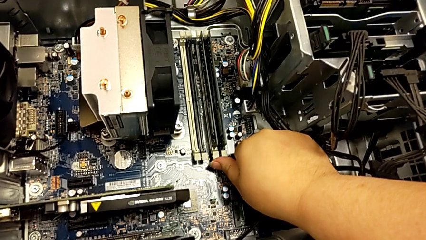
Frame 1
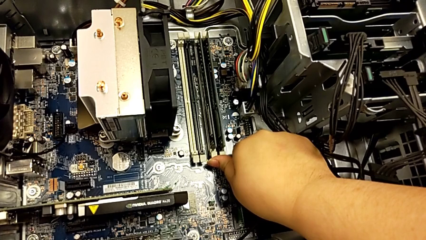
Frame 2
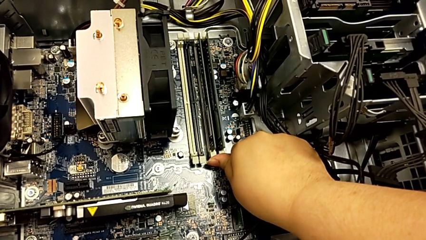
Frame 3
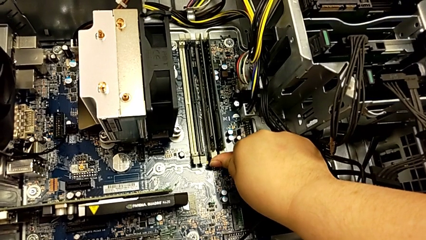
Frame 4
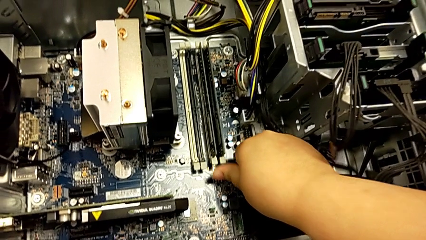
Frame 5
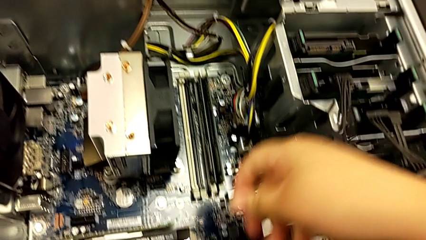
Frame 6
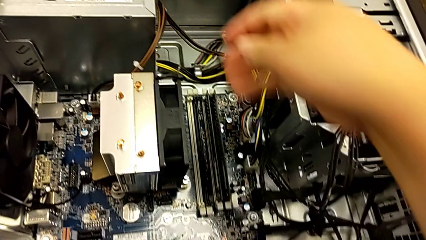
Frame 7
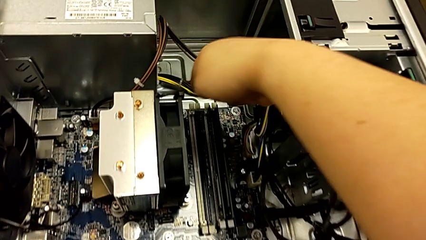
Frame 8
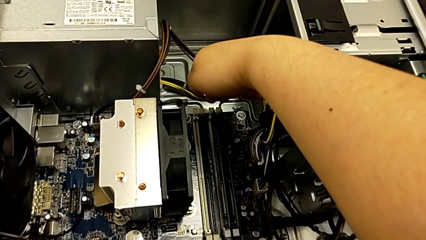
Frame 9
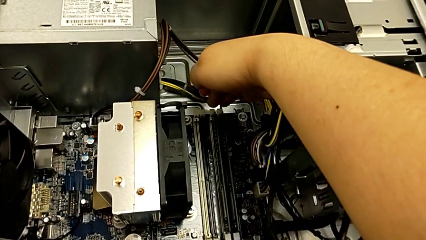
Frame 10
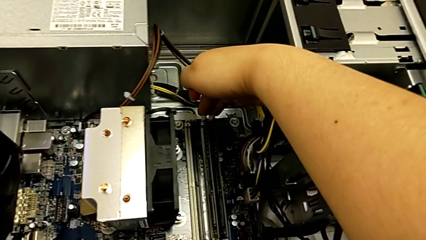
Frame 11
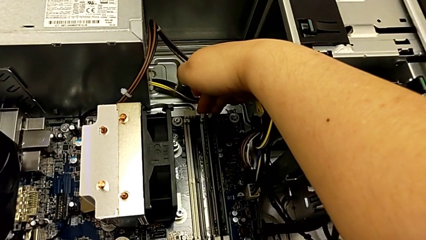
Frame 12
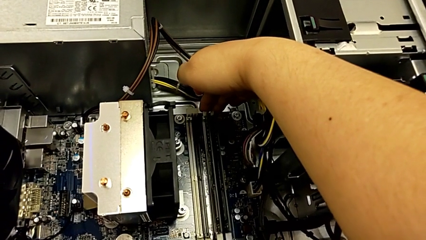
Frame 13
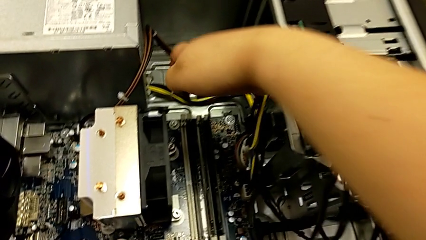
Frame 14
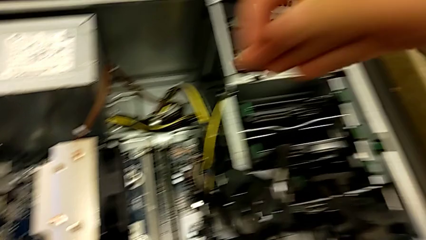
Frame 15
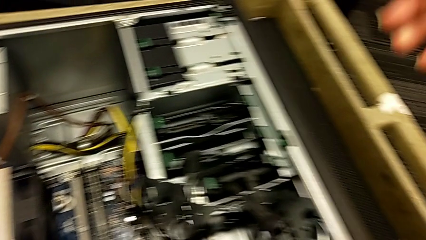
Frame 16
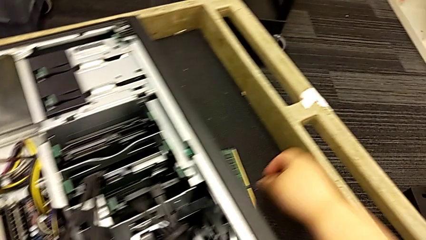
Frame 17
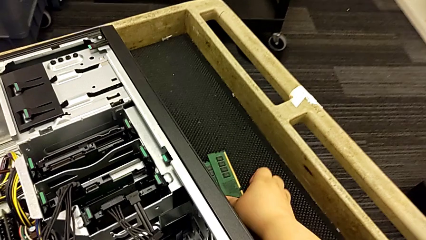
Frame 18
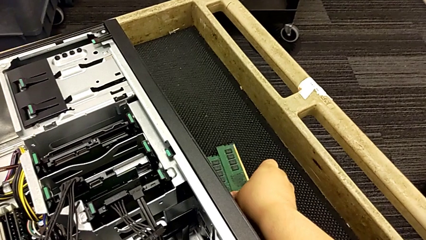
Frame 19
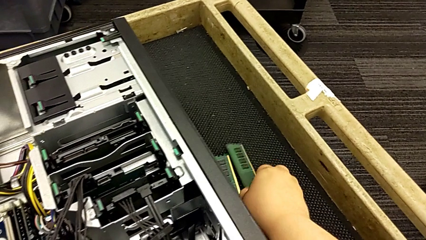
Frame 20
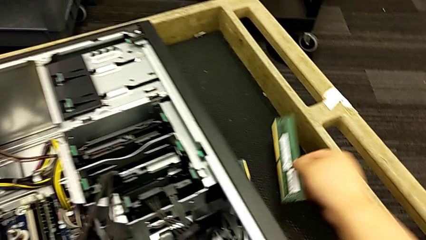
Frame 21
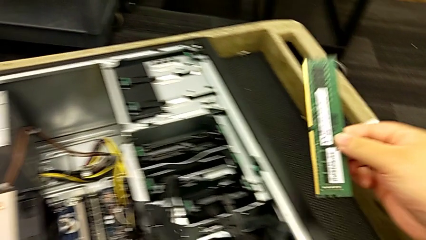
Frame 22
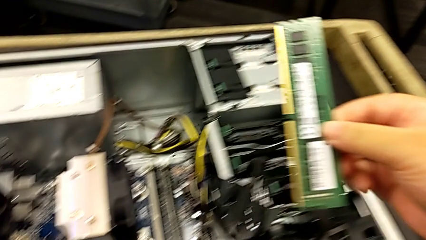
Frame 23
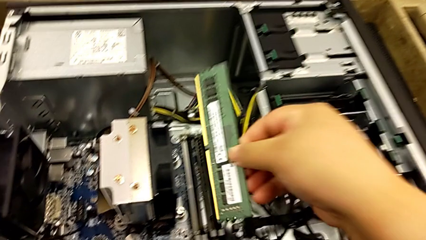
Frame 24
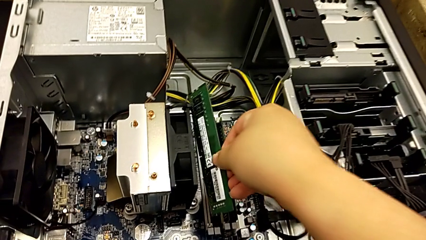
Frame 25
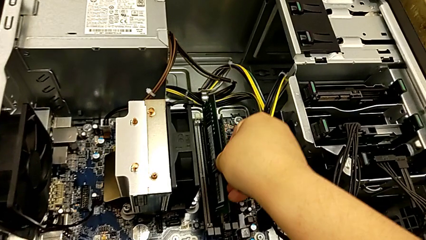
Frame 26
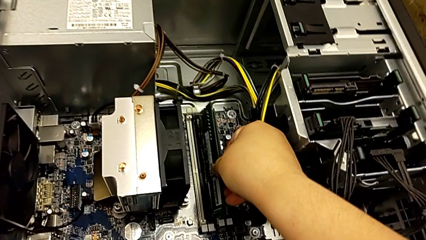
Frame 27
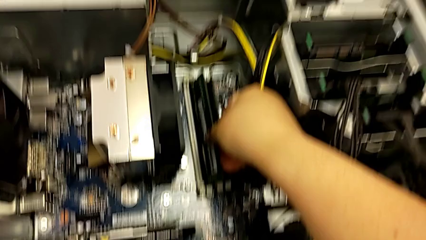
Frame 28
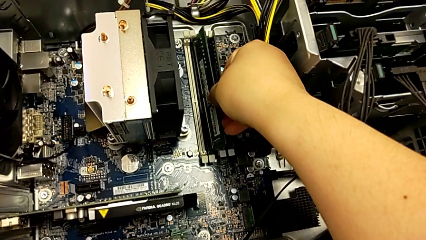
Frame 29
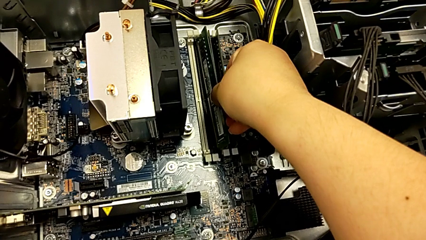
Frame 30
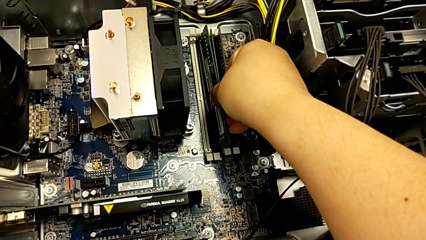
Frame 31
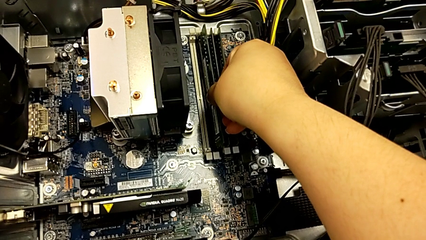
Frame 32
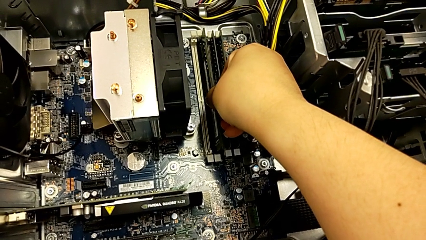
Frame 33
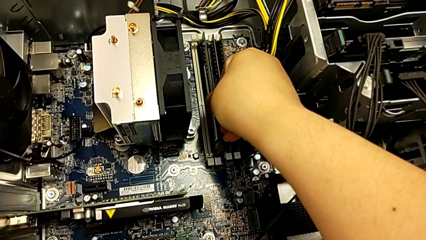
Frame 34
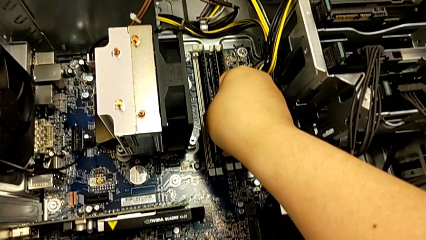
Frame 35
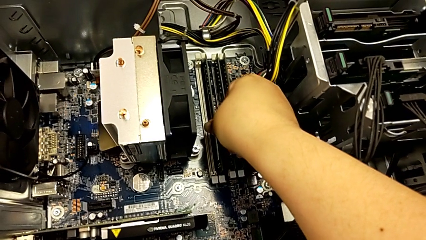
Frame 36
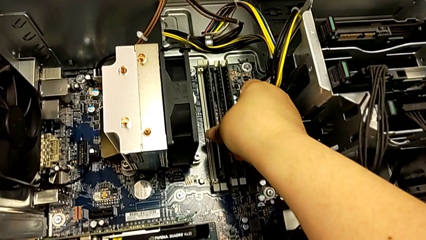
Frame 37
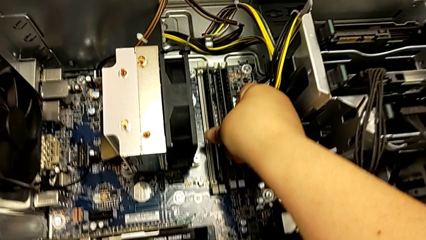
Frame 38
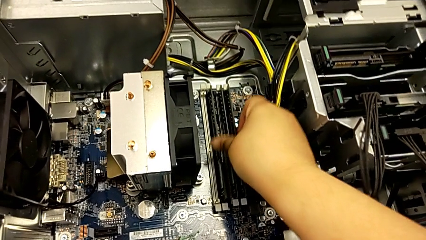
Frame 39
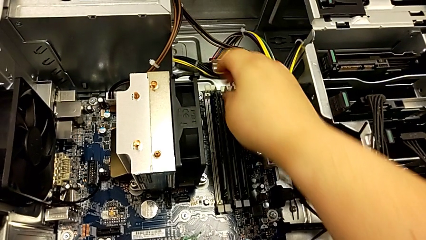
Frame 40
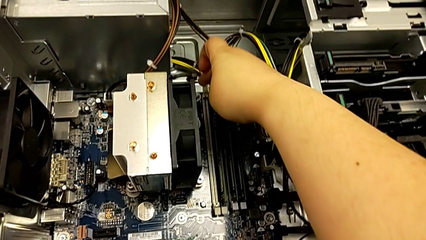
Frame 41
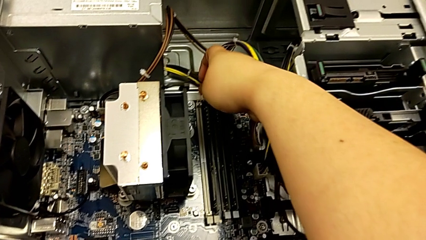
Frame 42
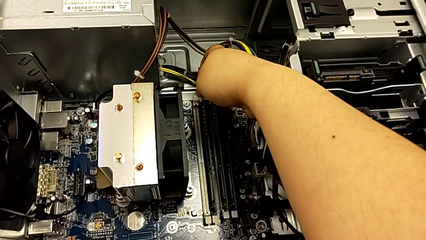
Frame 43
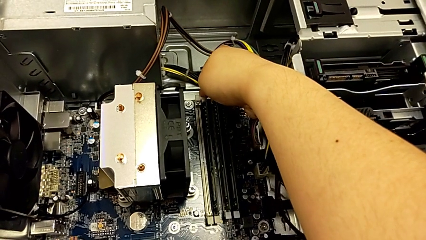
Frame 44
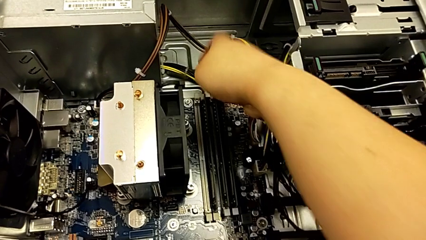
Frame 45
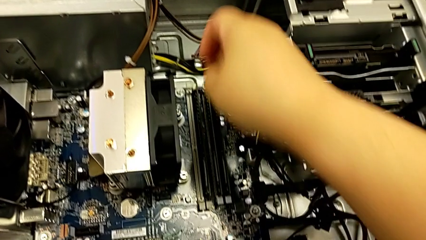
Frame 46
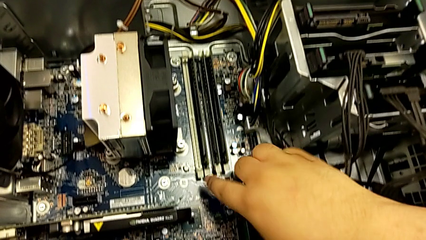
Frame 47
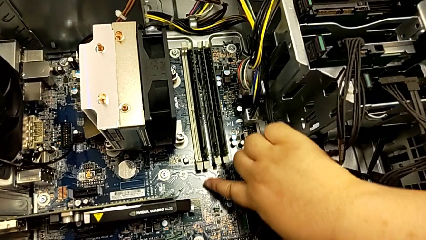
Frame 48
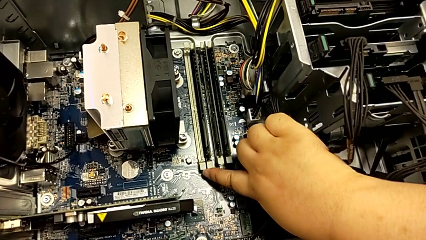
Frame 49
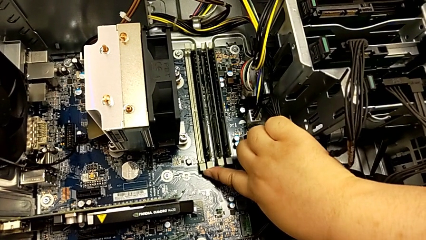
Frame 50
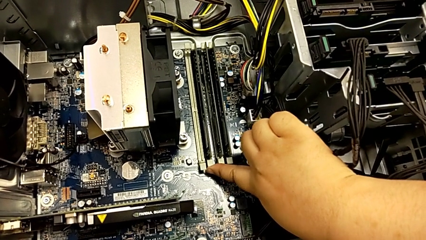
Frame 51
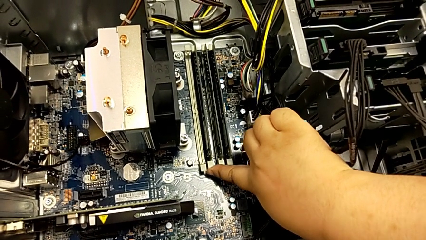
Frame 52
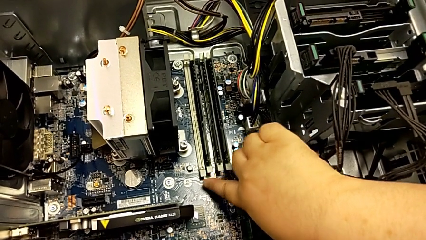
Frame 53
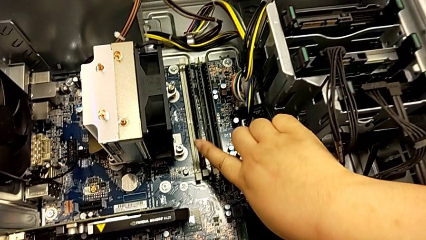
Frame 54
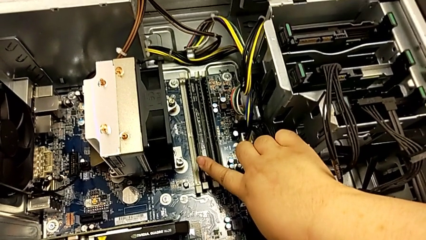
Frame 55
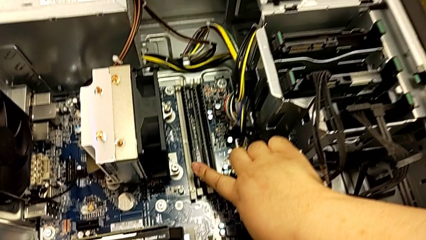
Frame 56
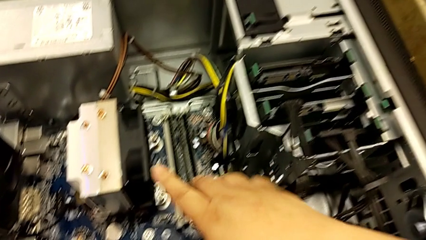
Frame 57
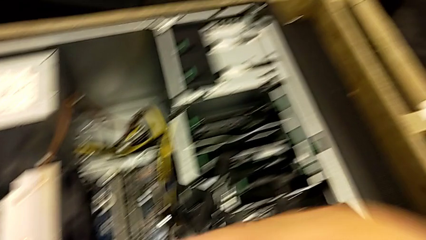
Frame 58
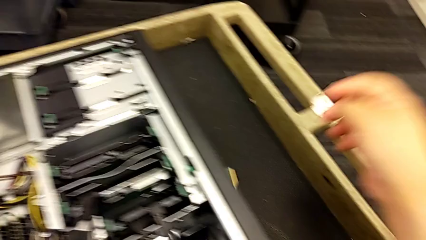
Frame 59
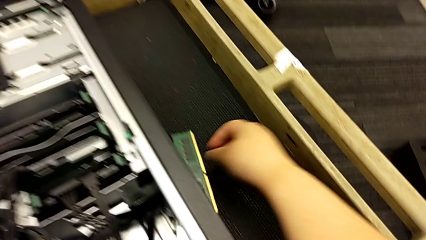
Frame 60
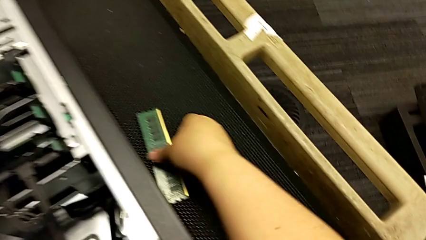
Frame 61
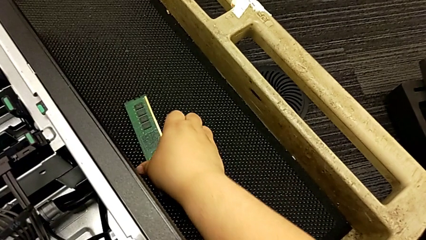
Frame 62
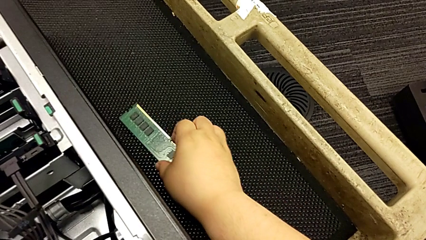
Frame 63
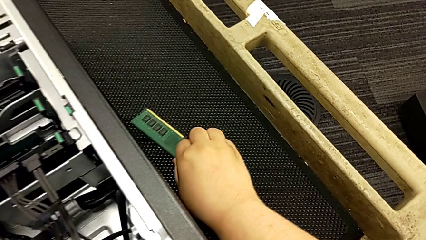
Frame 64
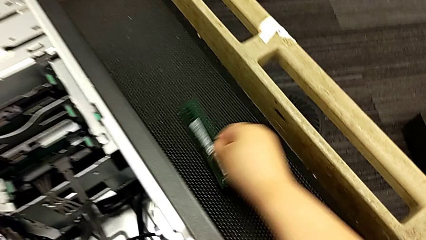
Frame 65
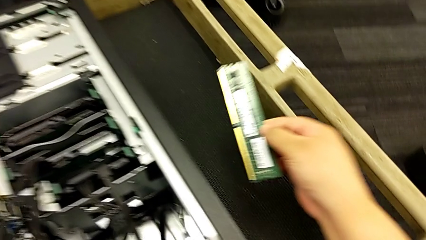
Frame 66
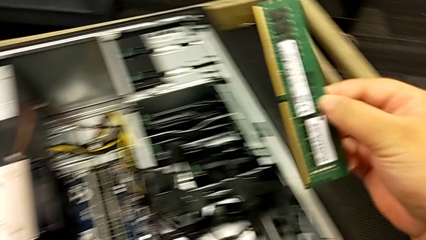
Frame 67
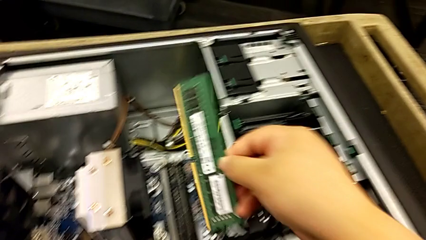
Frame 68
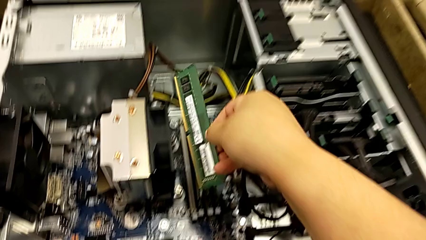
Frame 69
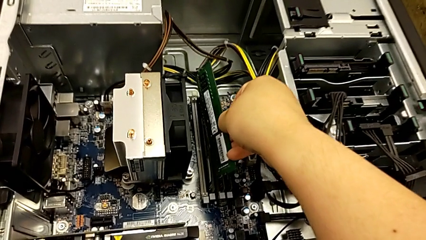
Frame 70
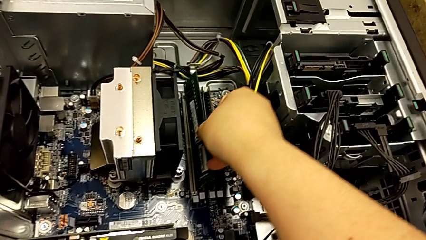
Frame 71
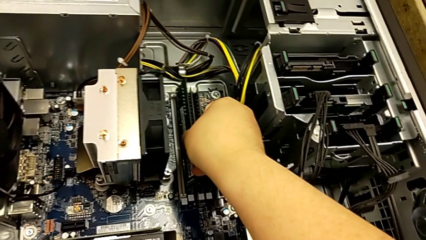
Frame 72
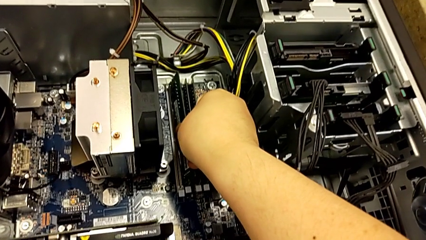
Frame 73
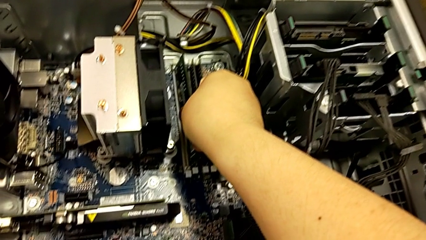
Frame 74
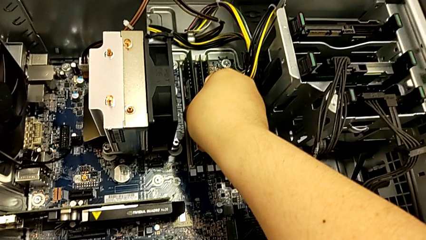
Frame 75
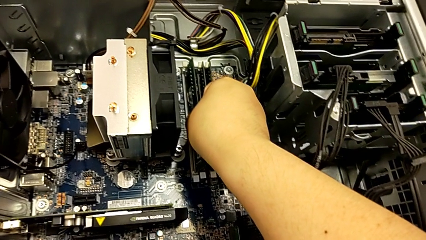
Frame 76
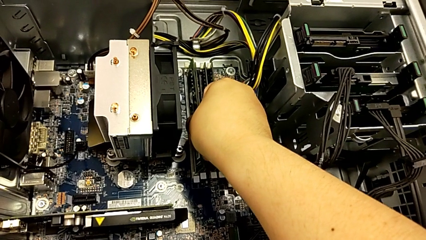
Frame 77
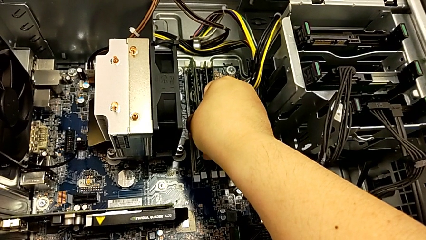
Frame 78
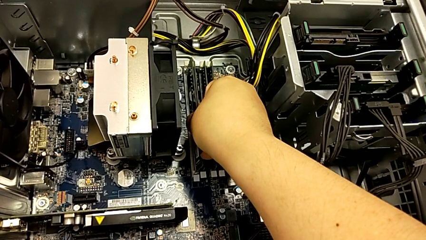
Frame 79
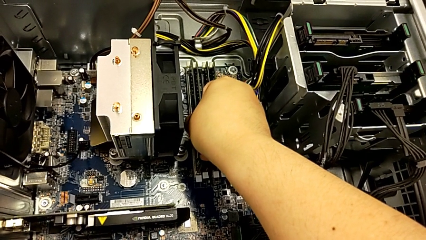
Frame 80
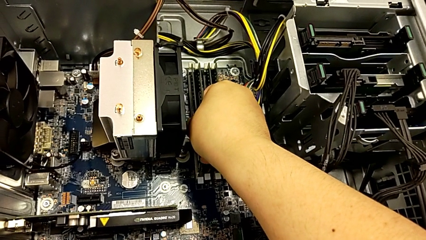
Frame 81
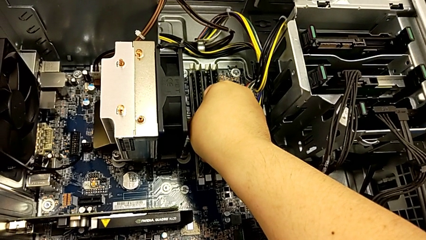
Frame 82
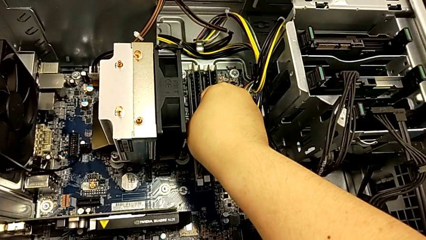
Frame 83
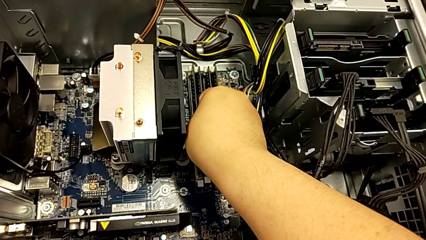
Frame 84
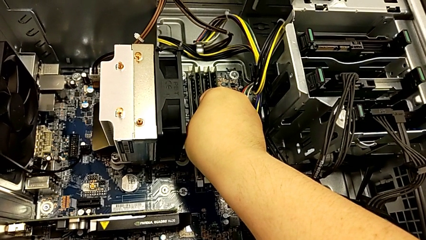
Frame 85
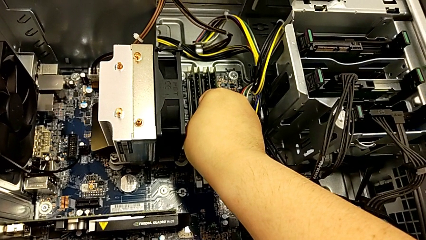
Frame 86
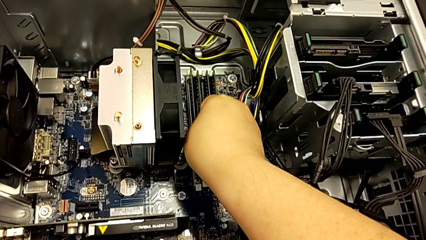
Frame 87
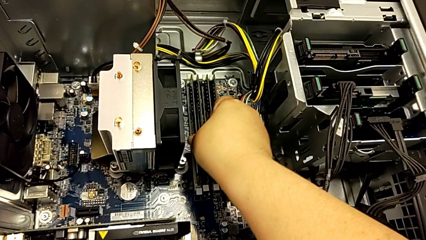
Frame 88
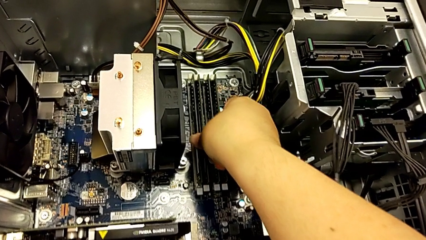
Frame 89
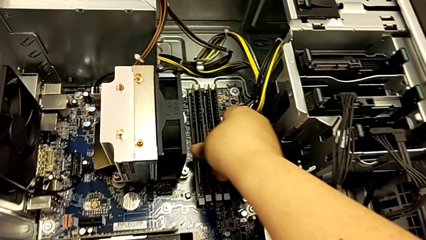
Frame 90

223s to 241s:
The camera wearer is assembling the RAM back into the computer tower. They lock the RAM tab, grab the second RAM, insert it, lock the RAM tab, grab the first RAM and insert it.
